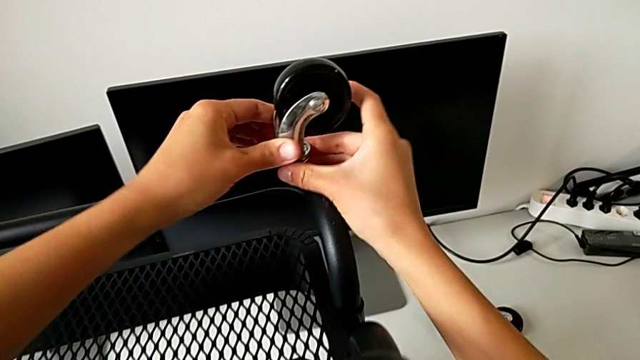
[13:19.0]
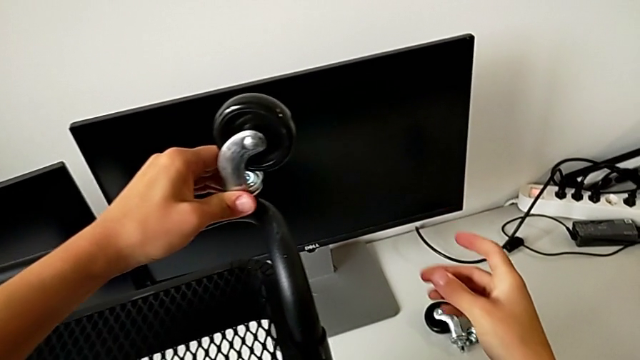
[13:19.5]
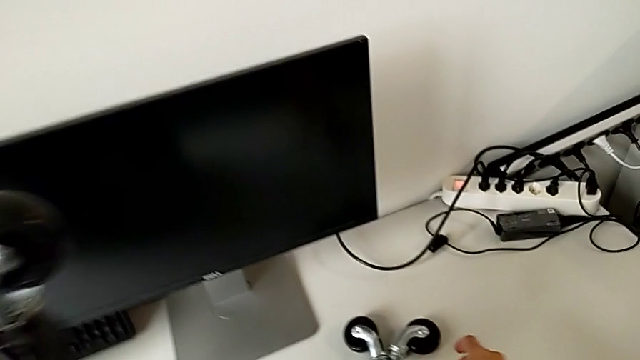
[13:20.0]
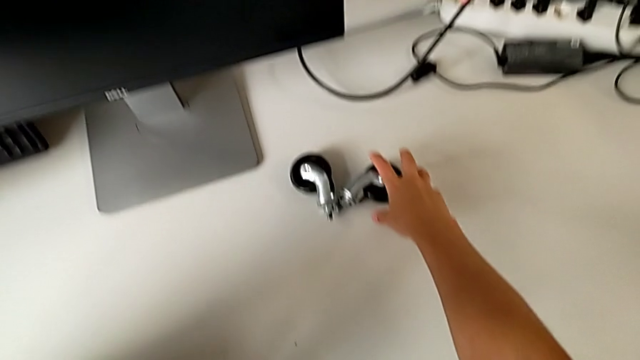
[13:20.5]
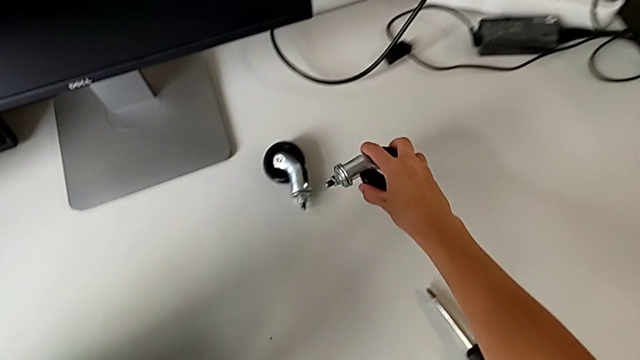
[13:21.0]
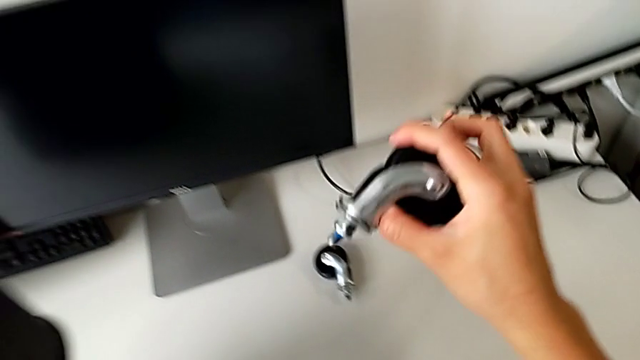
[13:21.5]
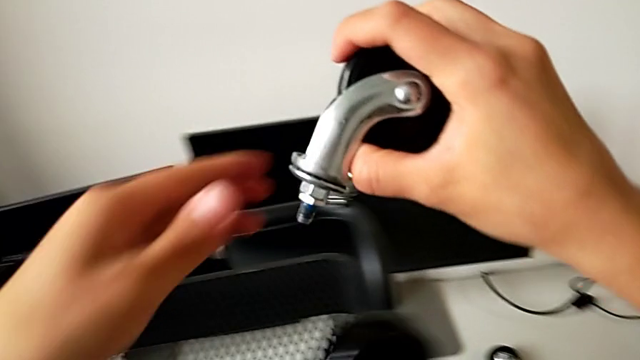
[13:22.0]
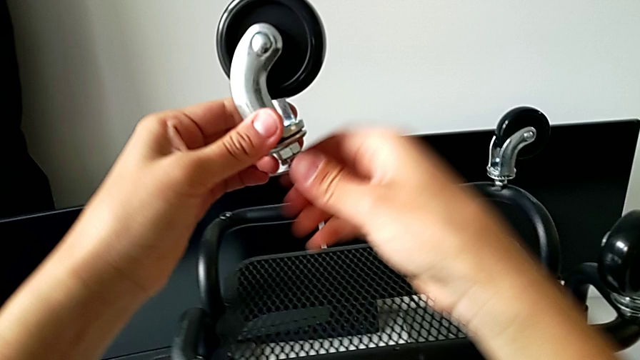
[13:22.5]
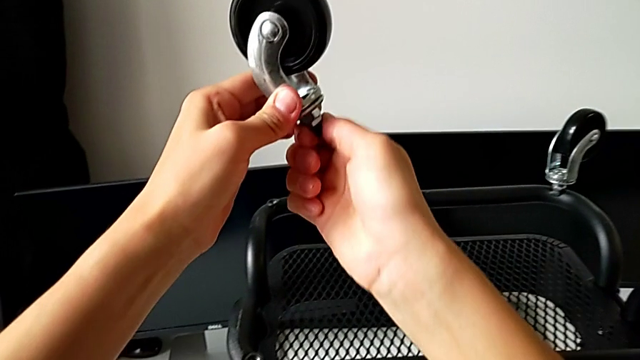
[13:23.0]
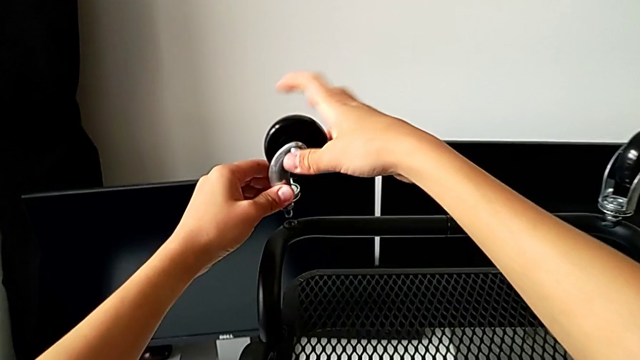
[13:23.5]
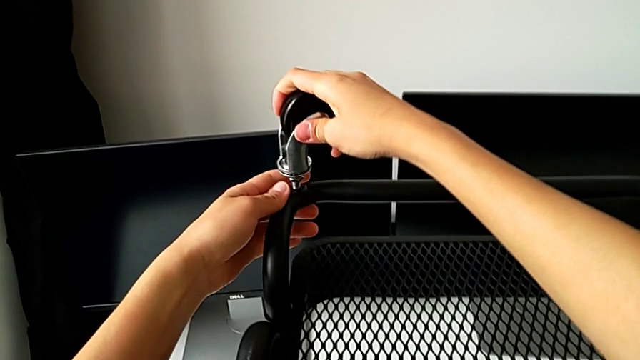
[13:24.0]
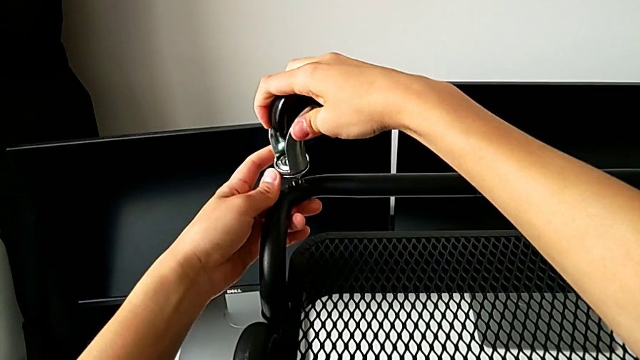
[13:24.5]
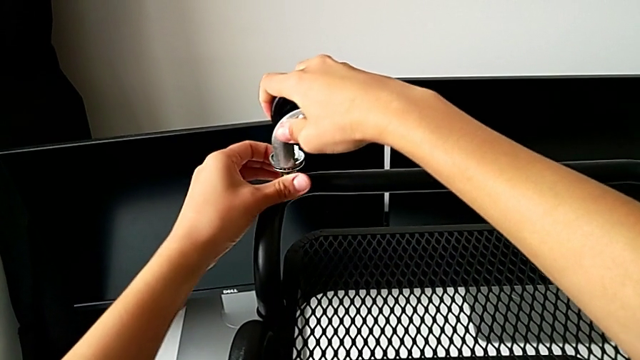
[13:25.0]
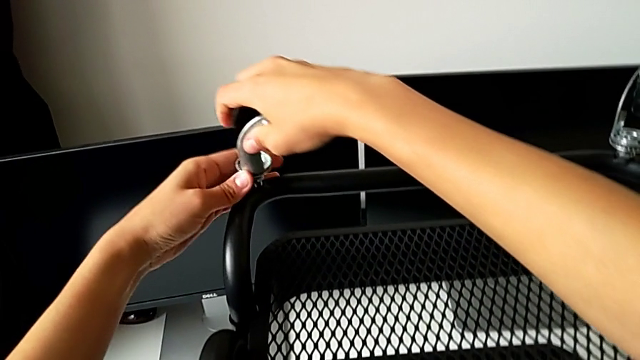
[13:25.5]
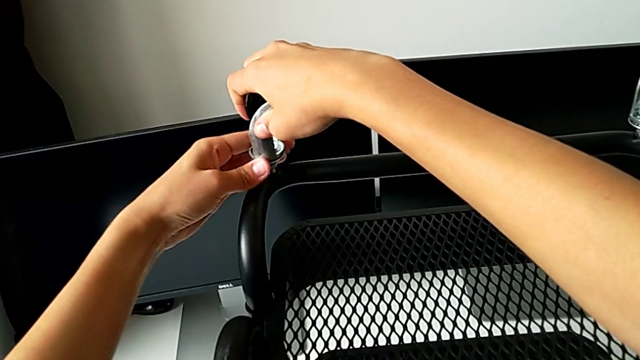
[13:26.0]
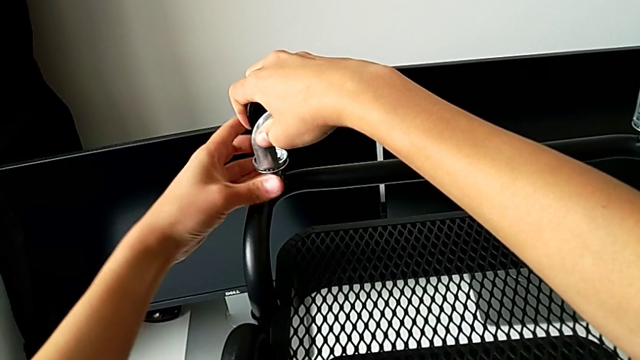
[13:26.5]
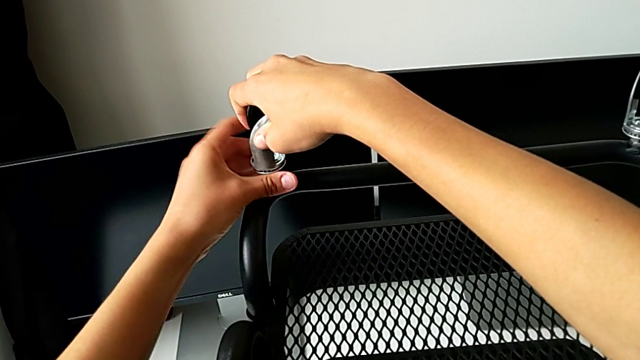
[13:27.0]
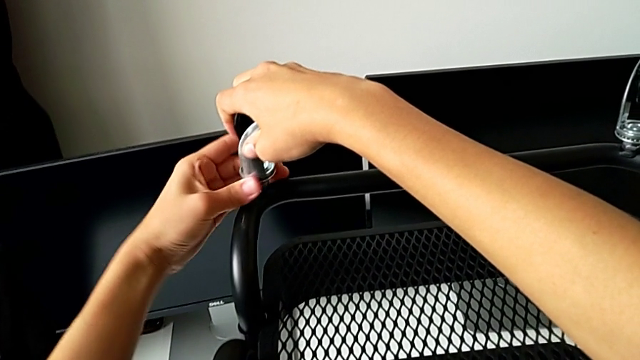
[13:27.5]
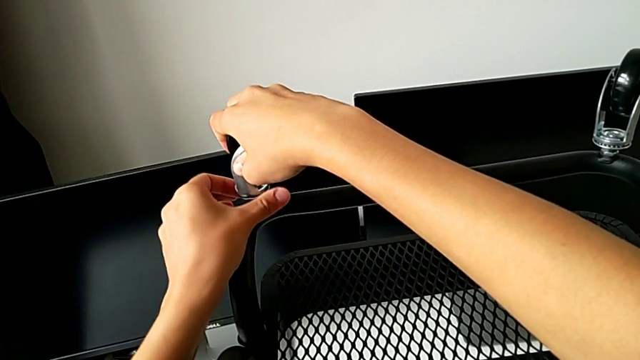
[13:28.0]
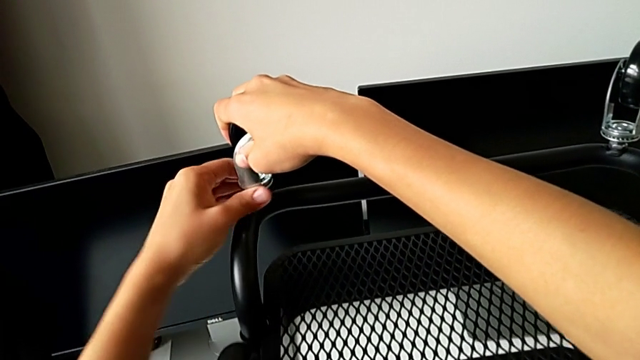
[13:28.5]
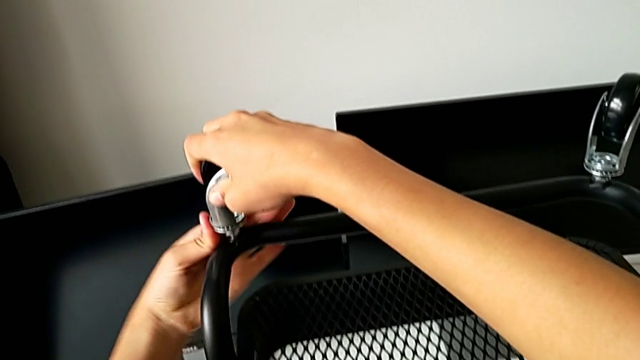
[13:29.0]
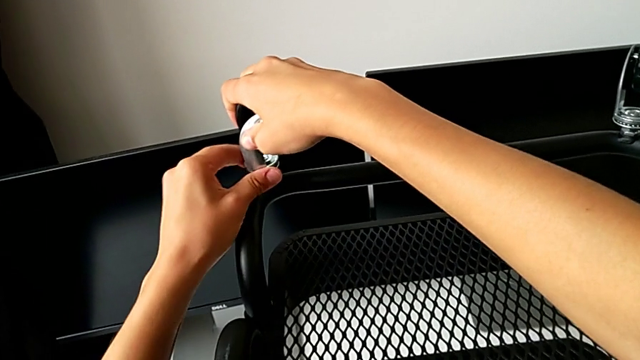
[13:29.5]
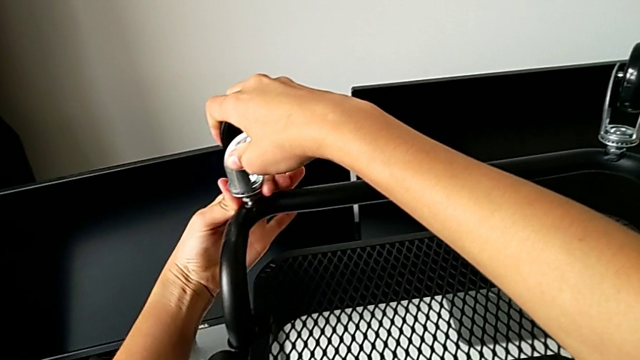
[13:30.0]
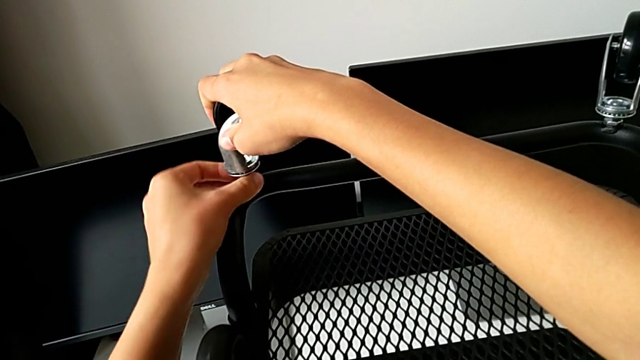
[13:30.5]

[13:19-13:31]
The camera wearer is placing the third wheel.

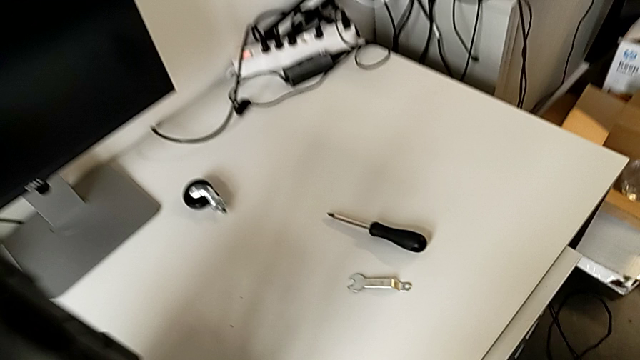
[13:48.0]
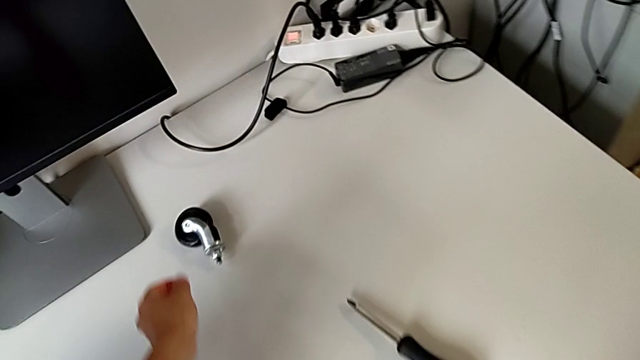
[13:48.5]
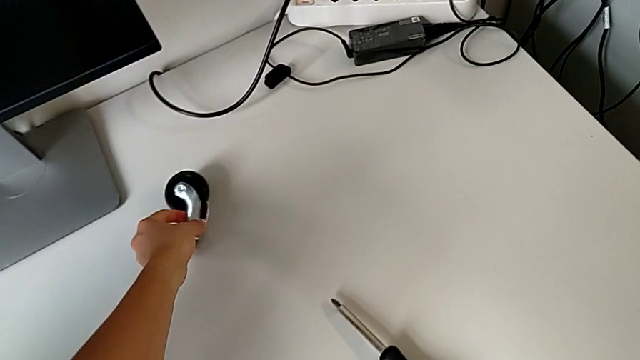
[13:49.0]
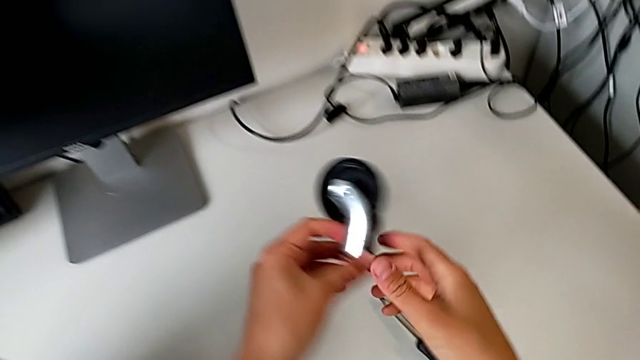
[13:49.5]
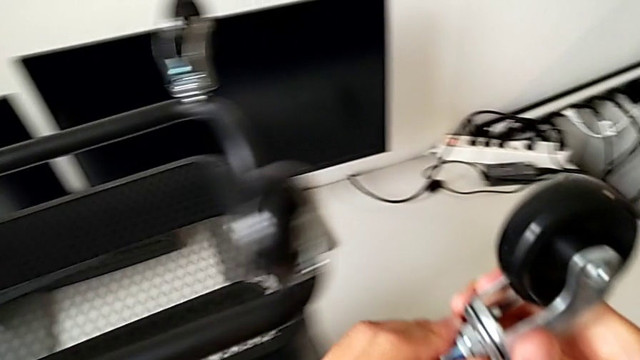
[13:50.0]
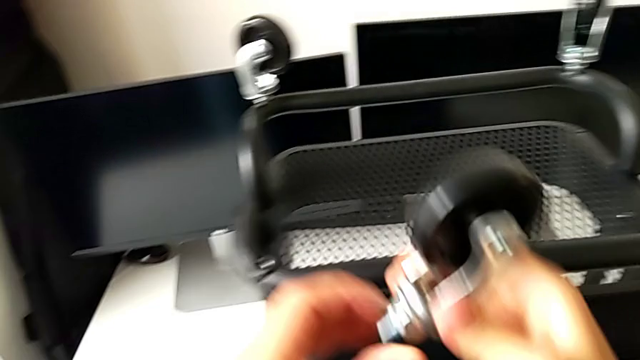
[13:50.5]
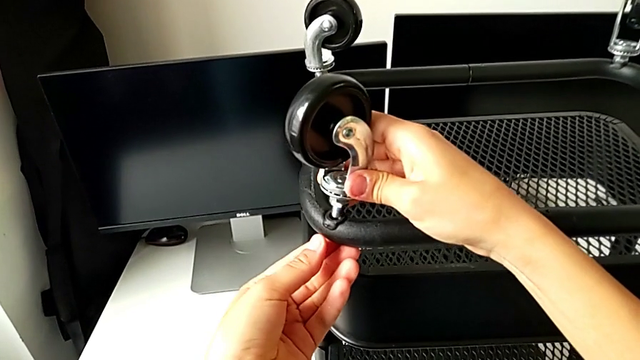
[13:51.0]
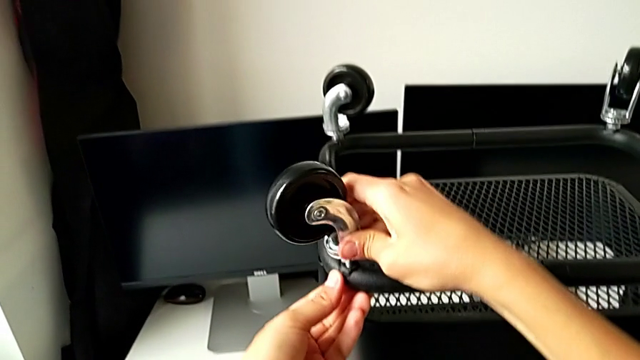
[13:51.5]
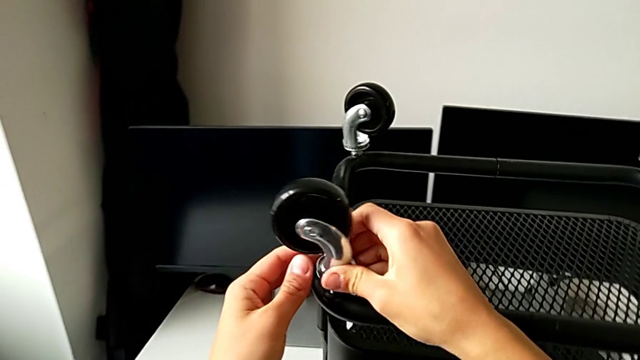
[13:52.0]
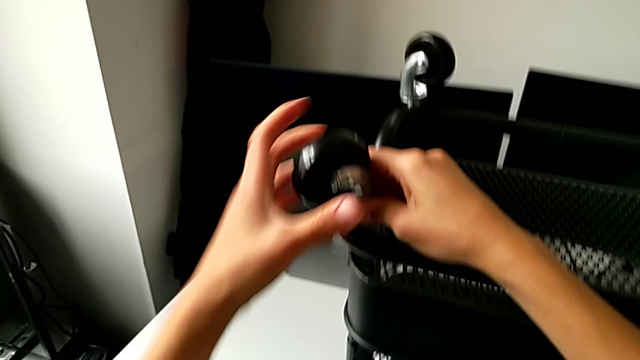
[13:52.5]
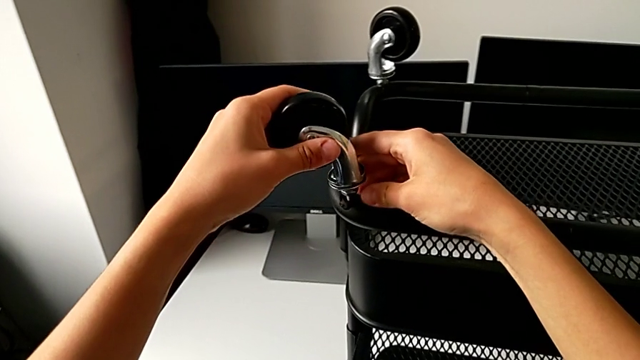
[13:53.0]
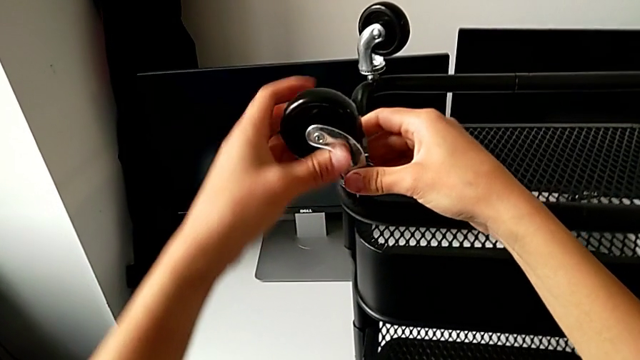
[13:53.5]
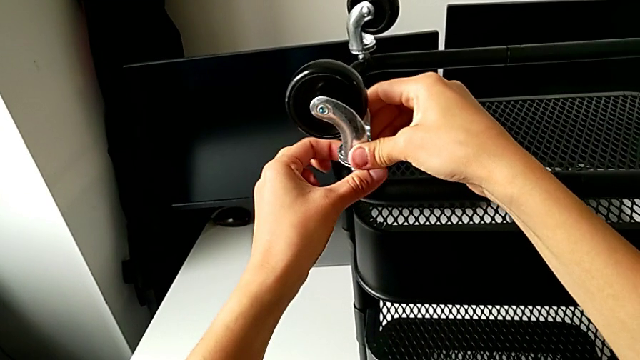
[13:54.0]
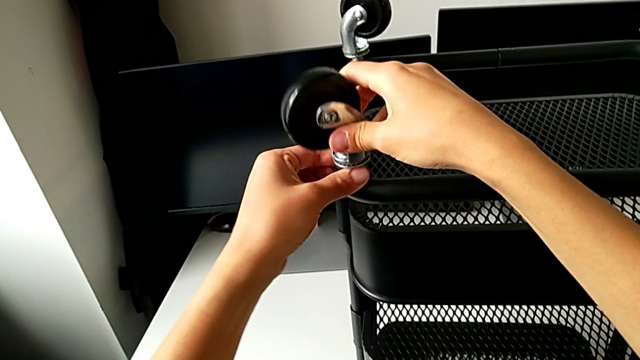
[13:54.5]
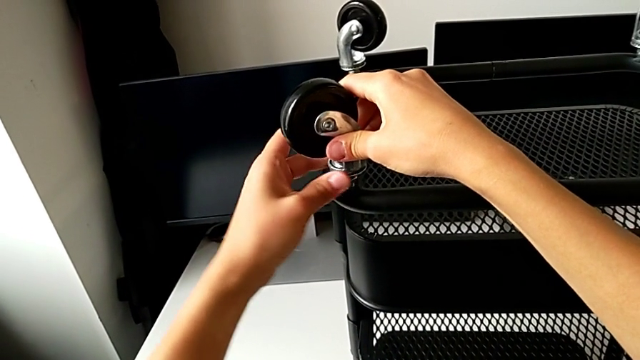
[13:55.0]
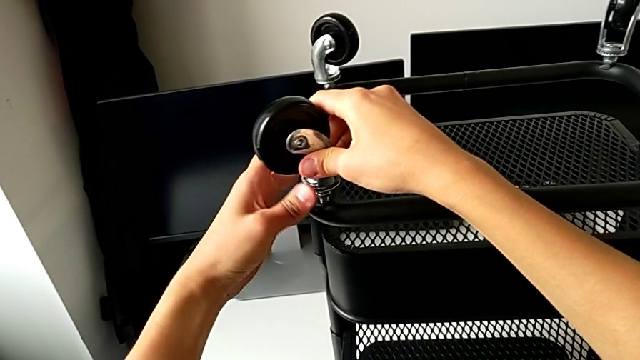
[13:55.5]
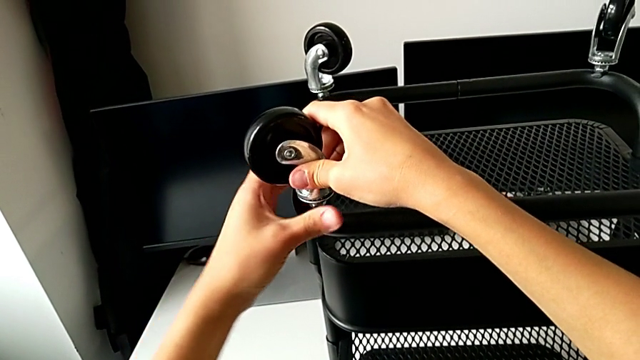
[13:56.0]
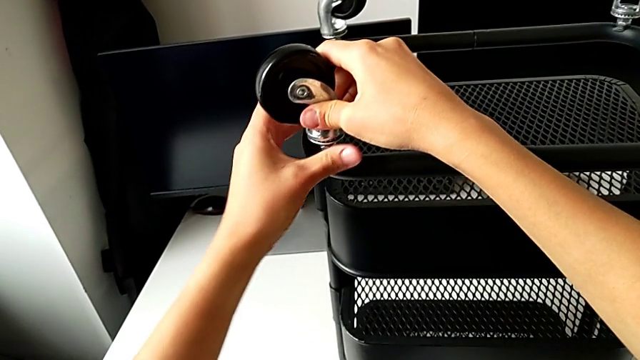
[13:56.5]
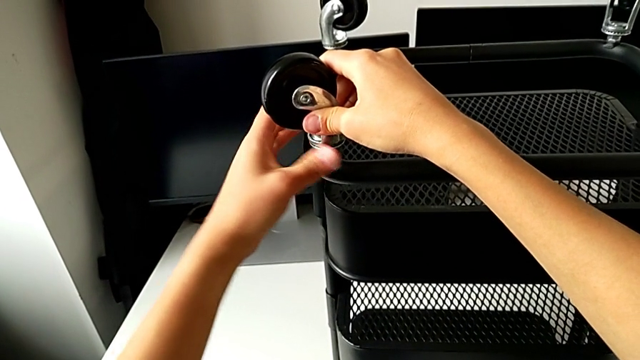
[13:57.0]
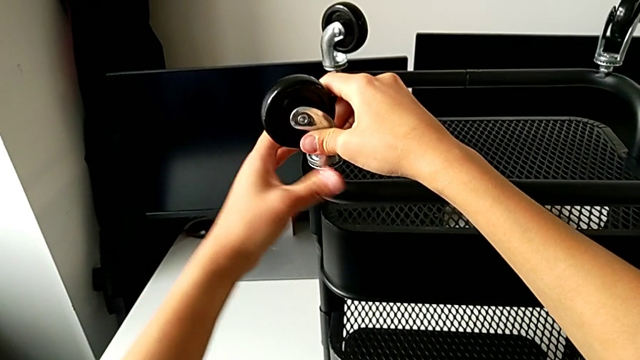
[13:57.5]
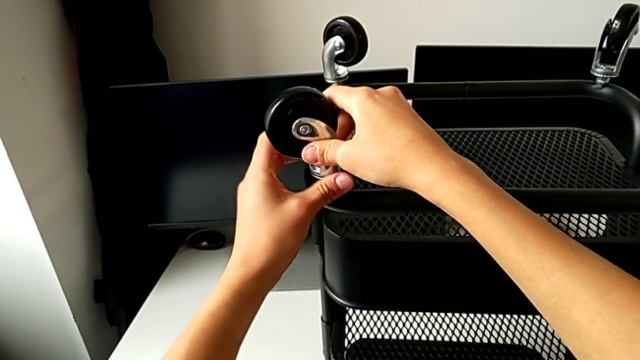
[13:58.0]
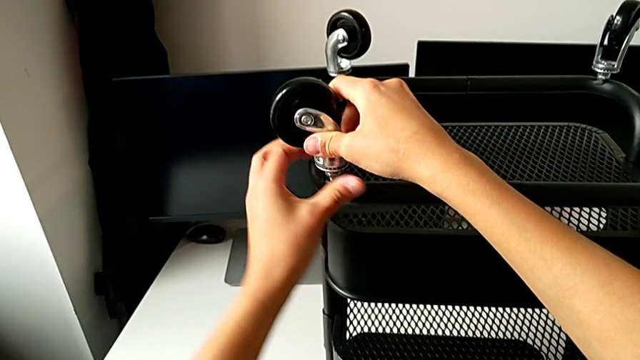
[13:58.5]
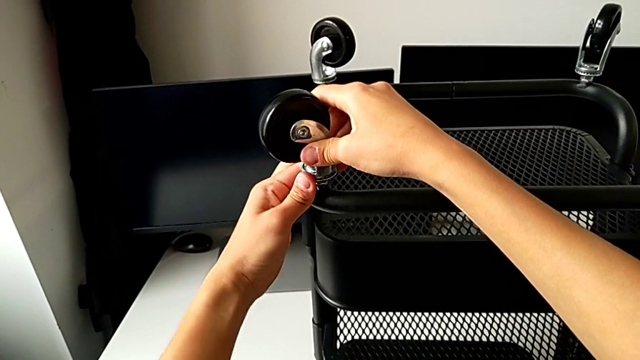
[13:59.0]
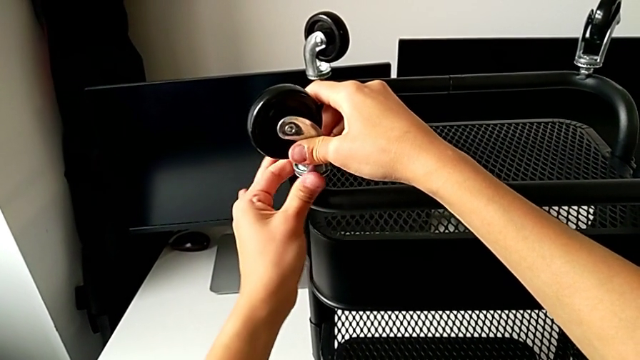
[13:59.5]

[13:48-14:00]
The camera wearer is placing the fourth wheel.
